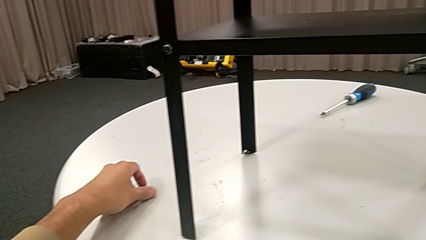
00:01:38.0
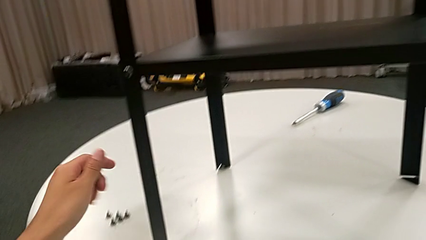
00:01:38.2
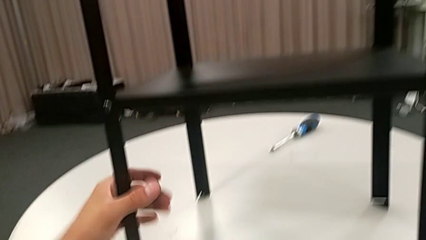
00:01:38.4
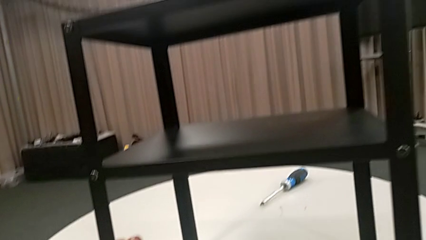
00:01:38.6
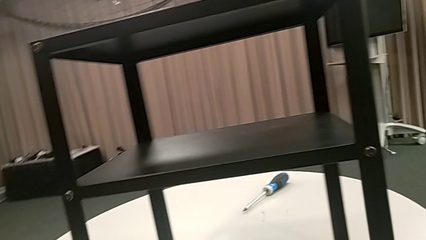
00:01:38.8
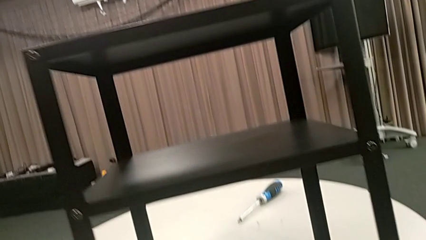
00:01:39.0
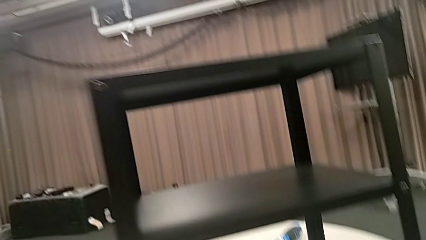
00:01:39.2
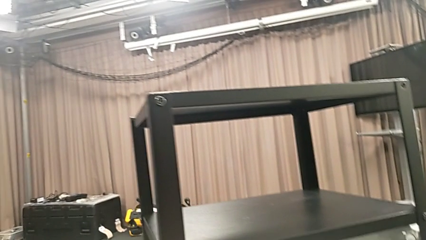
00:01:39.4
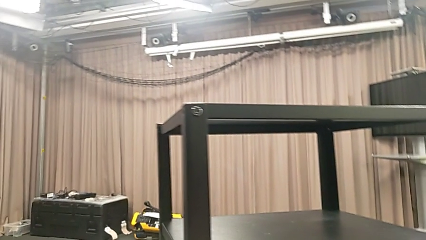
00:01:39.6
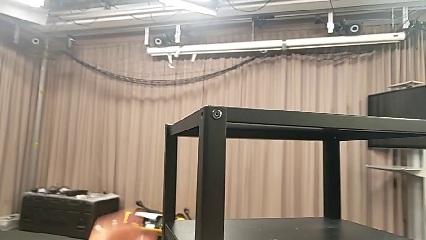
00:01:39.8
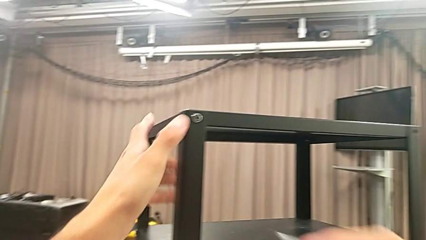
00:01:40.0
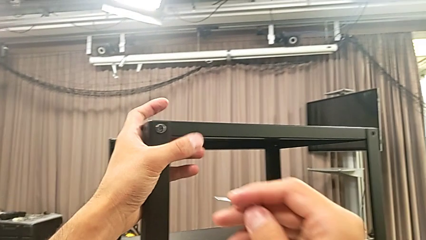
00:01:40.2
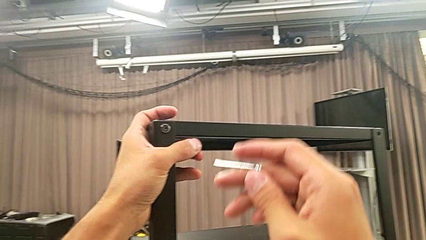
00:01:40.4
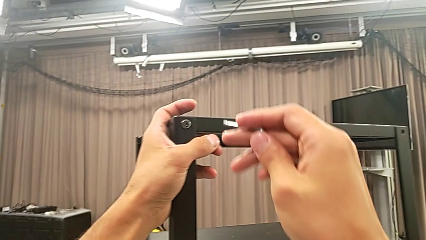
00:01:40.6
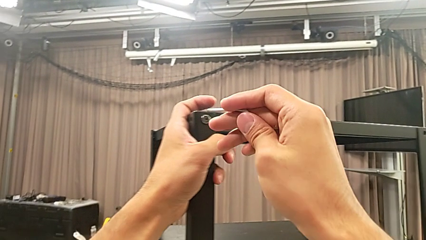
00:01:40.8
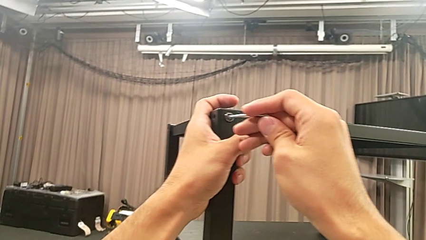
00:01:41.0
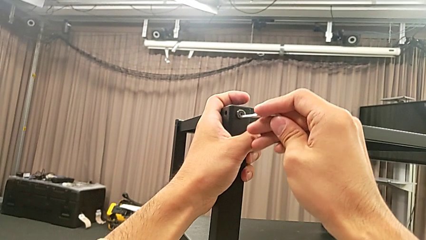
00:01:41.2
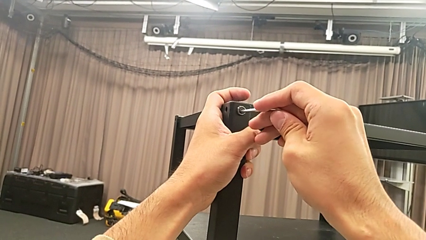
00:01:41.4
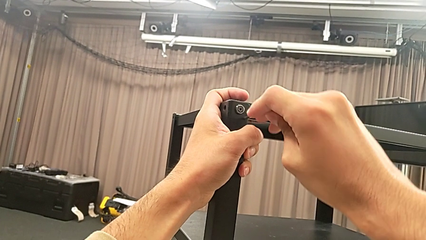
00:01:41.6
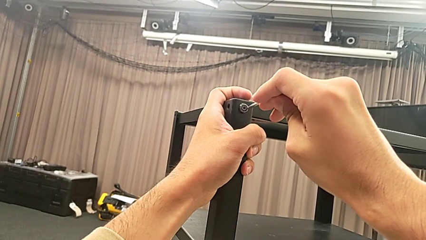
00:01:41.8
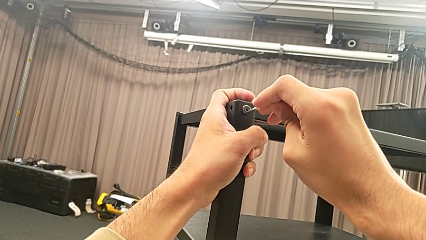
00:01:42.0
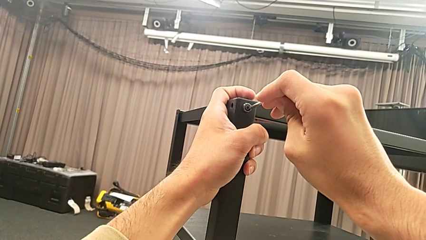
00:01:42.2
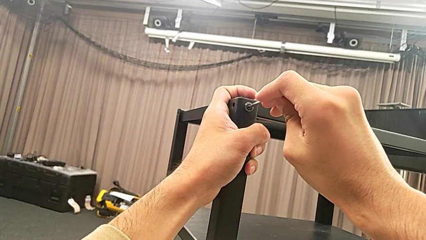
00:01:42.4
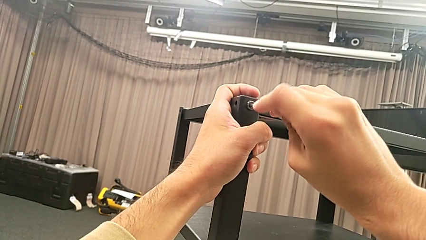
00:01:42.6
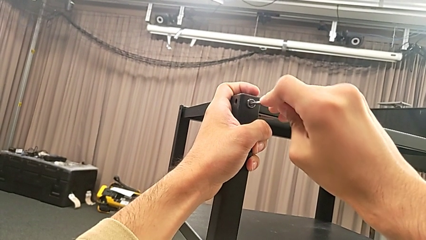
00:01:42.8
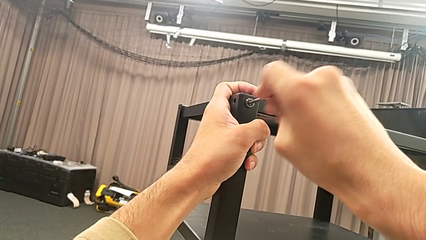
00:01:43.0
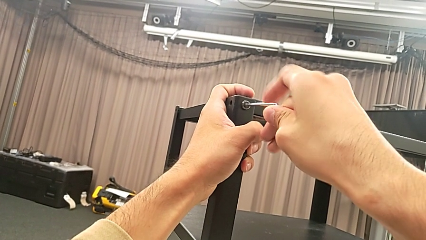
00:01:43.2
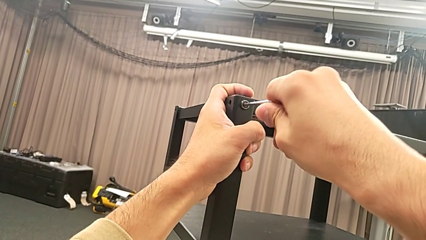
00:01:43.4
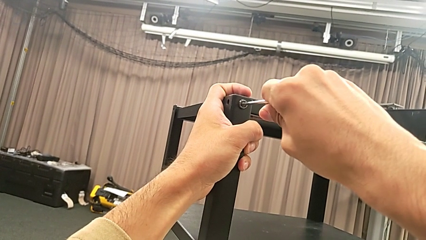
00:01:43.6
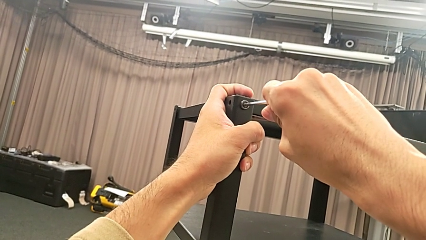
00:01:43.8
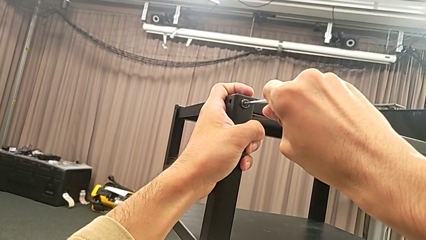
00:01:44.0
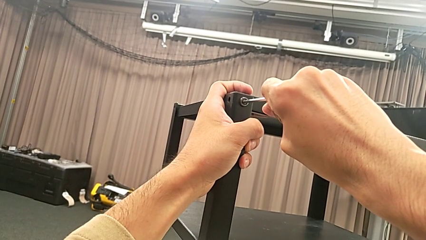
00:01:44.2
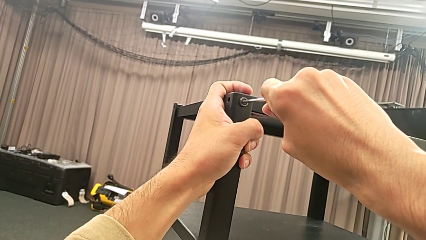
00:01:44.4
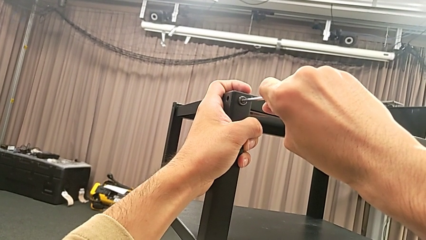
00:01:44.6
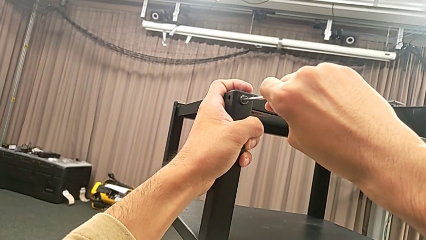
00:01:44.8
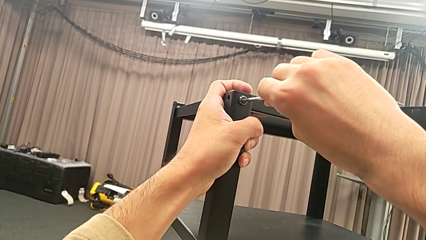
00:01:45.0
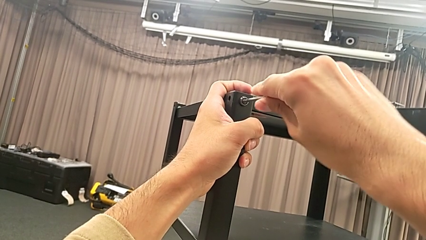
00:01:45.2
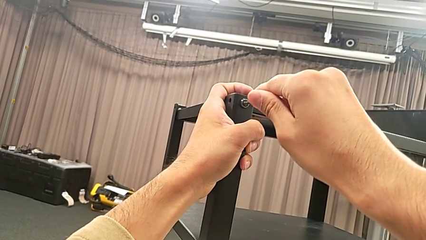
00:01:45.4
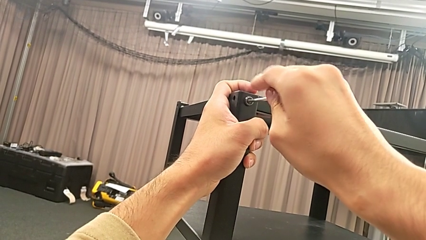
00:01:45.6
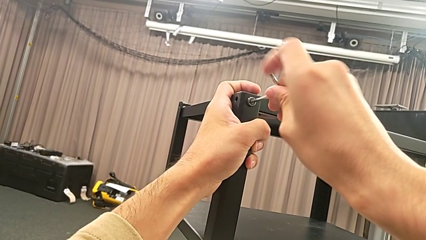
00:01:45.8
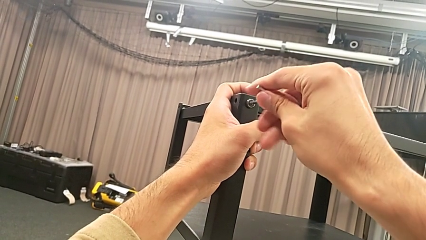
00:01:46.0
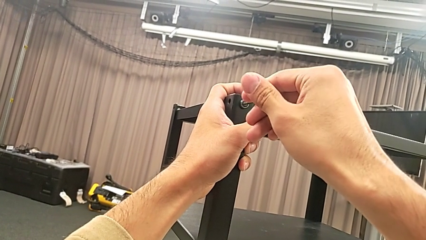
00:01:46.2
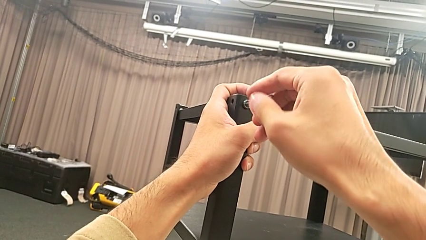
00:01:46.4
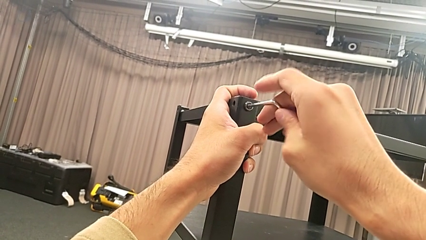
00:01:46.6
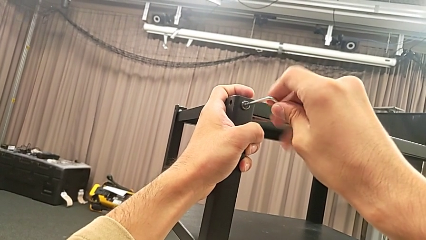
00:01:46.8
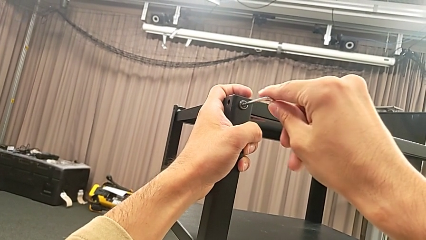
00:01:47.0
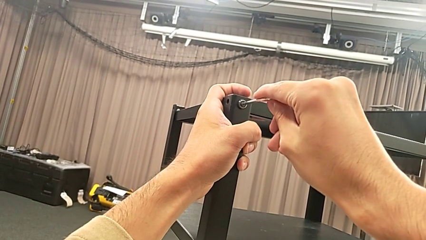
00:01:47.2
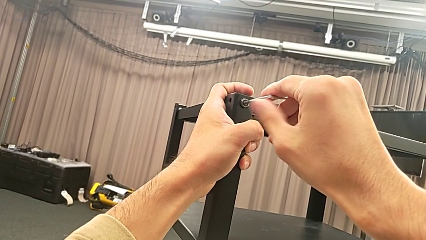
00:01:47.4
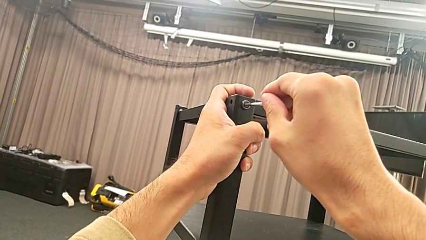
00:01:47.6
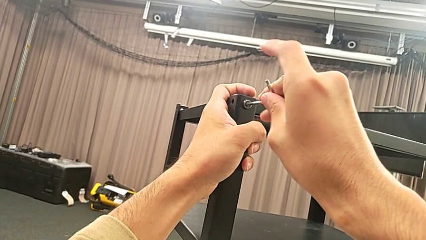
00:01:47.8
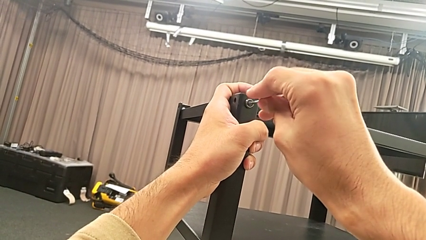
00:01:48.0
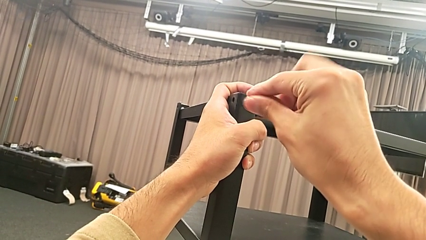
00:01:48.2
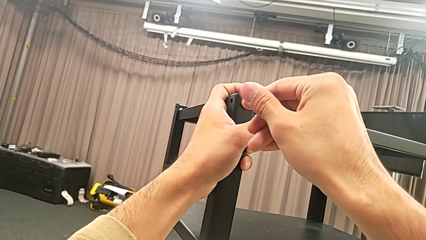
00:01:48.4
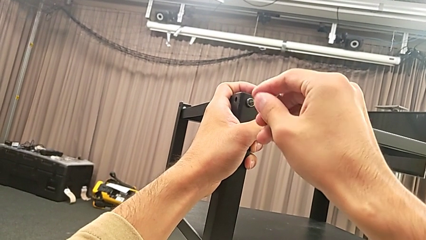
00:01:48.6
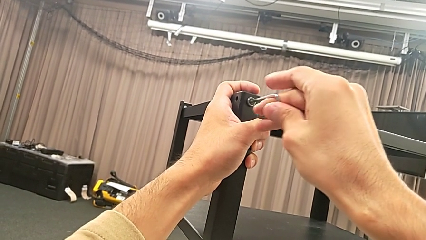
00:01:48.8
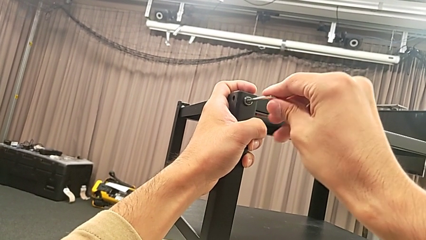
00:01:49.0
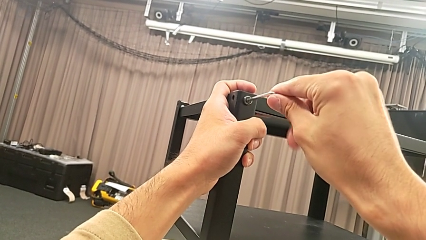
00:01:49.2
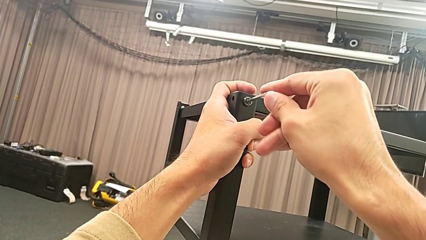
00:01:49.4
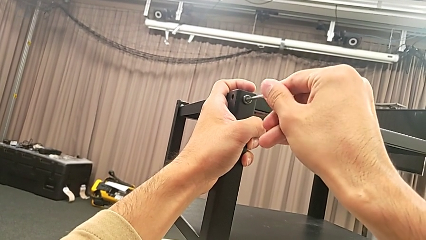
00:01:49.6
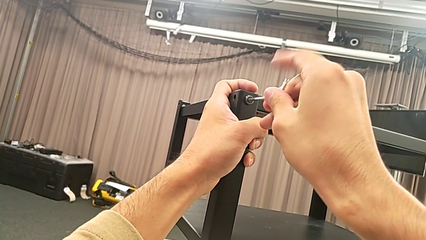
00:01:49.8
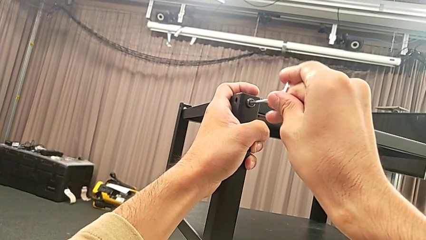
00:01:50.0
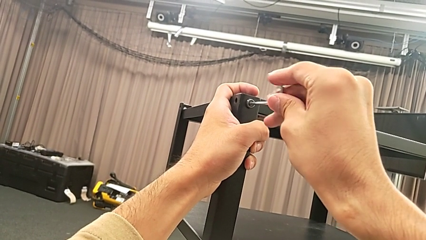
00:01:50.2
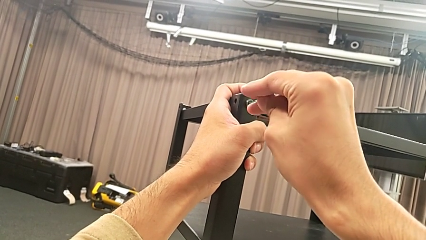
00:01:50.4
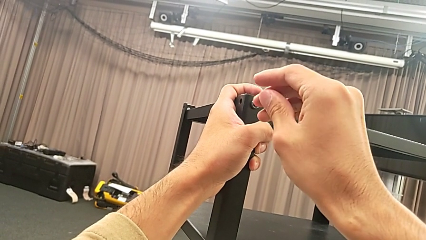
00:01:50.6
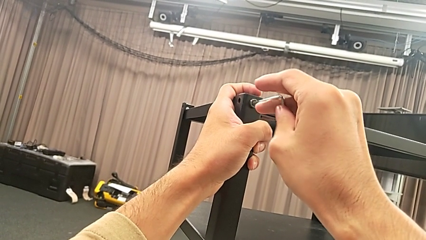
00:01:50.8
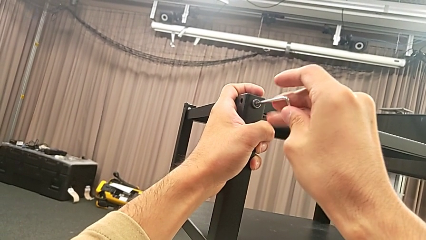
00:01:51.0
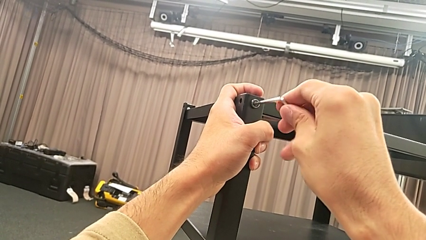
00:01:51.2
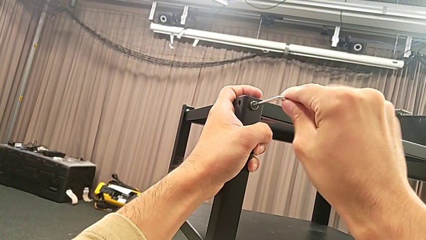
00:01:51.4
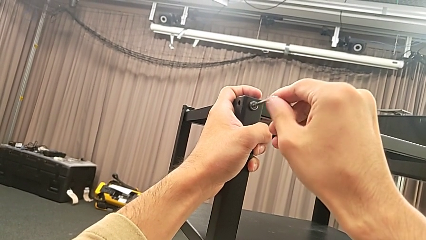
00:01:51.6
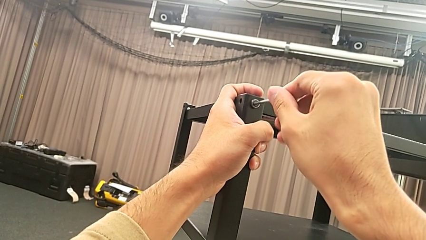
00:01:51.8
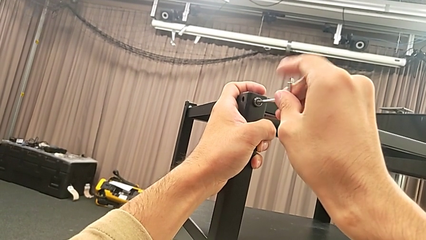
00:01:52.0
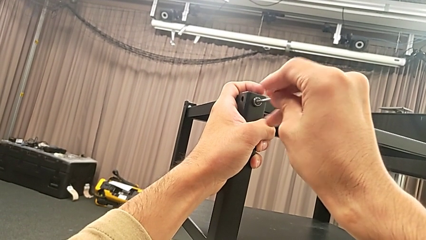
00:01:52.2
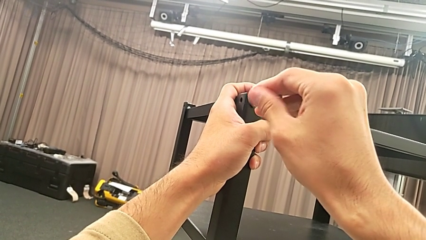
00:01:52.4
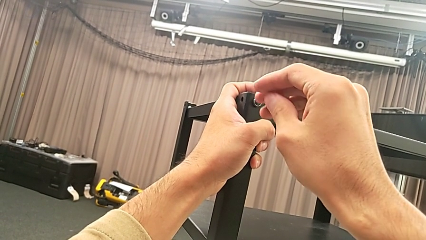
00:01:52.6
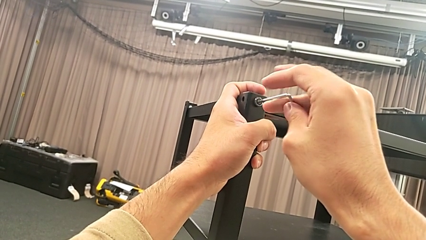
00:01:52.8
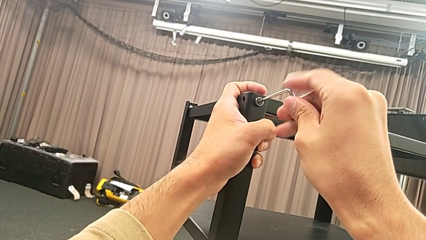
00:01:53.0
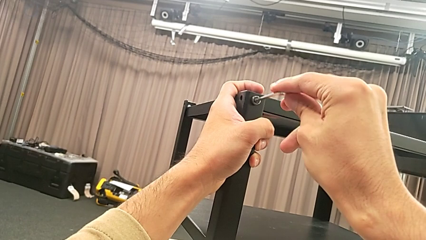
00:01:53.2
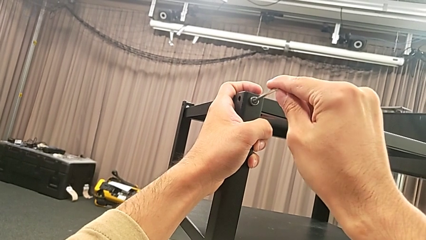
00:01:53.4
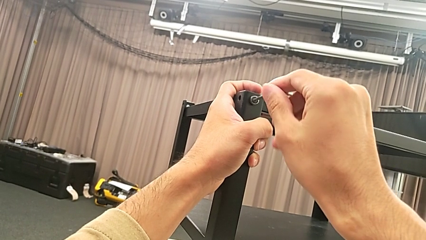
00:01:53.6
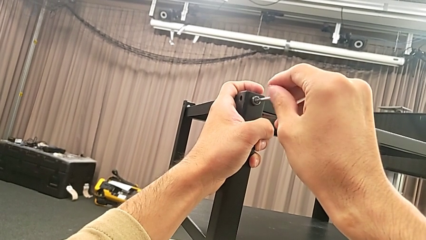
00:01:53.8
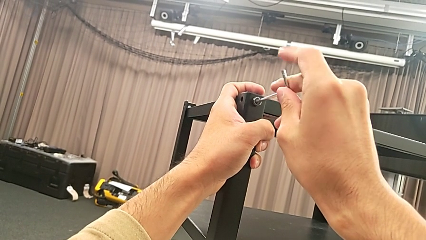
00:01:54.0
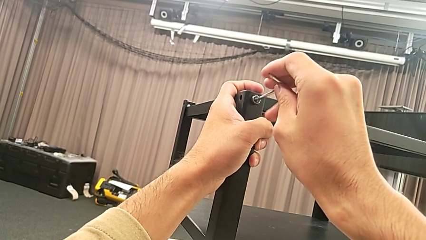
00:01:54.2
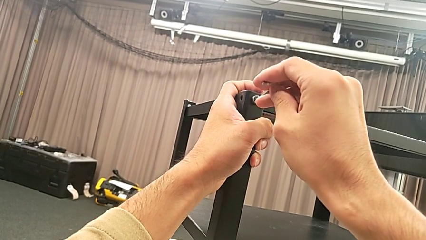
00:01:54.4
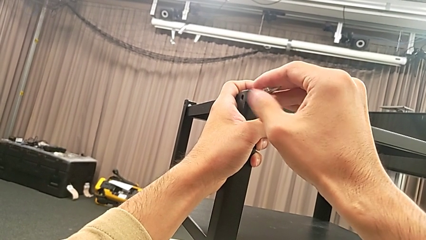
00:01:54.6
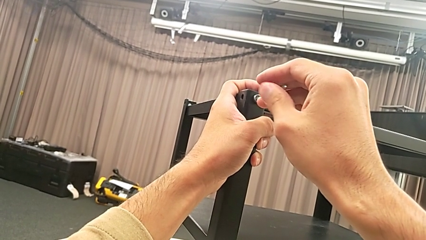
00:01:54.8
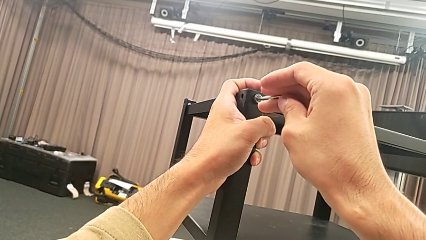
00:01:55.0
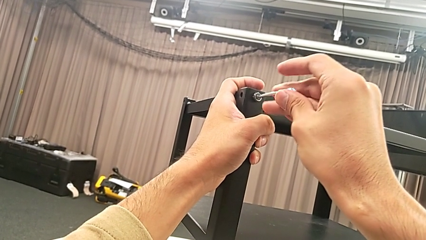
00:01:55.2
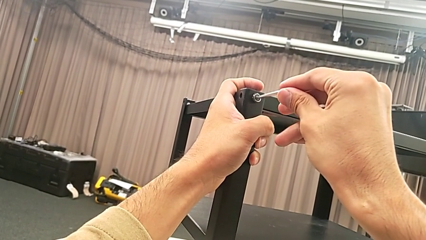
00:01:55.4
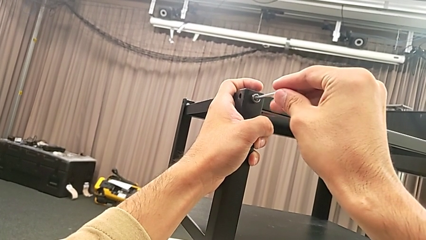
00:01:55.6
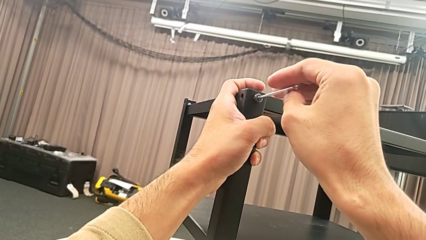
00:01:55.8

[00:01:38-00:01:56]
The camera wearer is unscrewing the second hex socket head on the second leg. They slide the nightstand, approach the hex socket head, insert the Allen wrench and unscrew the hex socket head.
